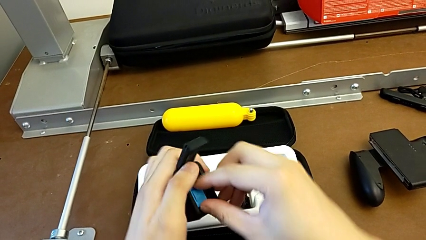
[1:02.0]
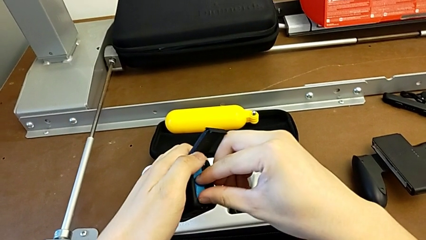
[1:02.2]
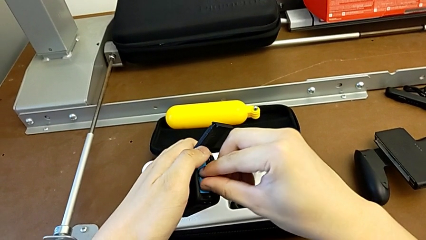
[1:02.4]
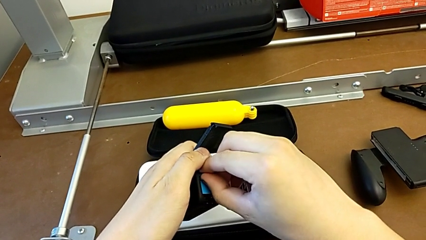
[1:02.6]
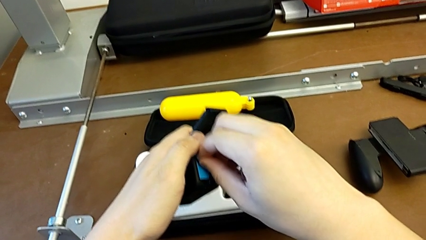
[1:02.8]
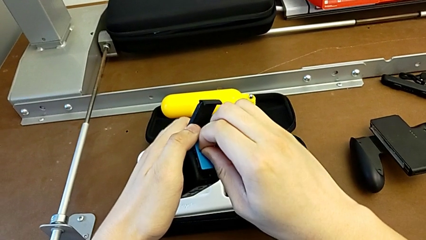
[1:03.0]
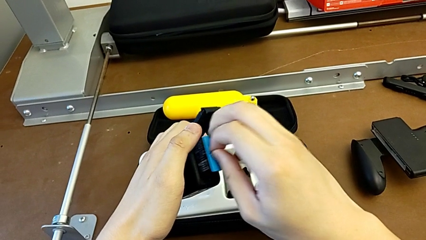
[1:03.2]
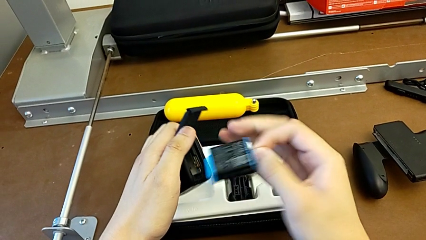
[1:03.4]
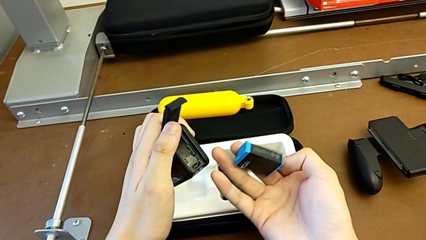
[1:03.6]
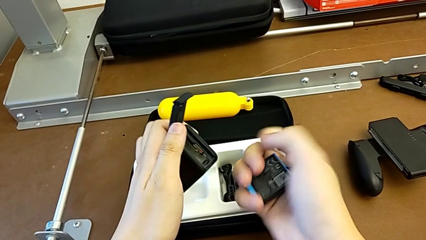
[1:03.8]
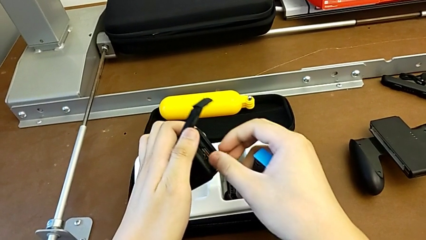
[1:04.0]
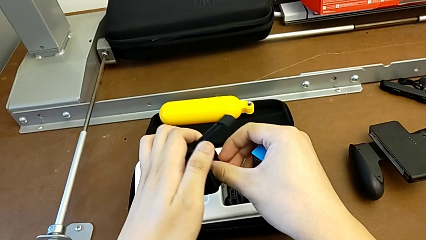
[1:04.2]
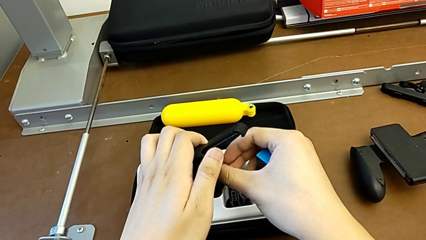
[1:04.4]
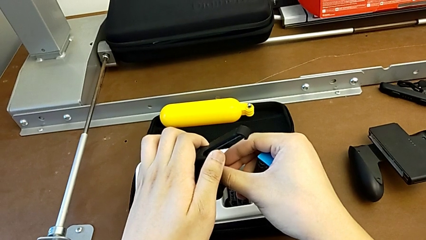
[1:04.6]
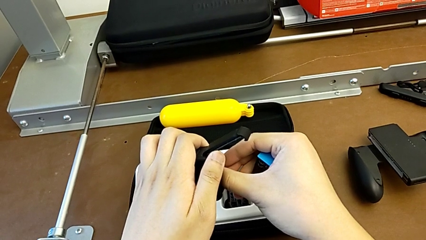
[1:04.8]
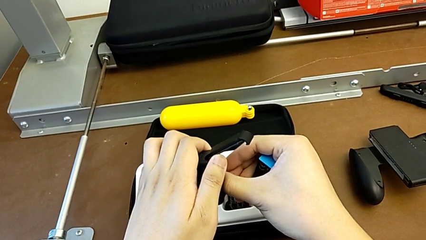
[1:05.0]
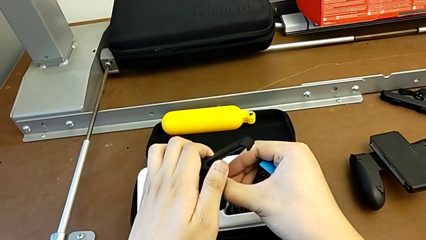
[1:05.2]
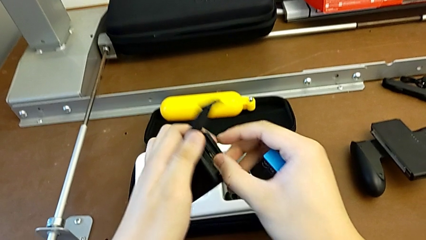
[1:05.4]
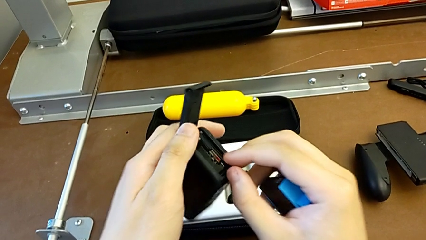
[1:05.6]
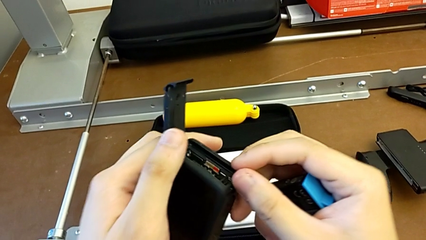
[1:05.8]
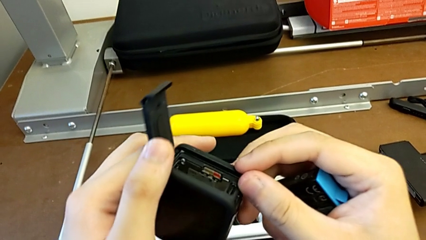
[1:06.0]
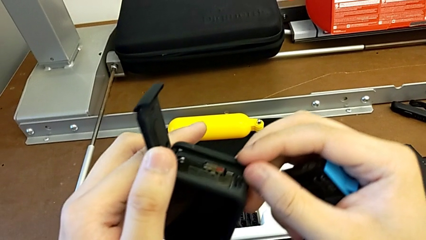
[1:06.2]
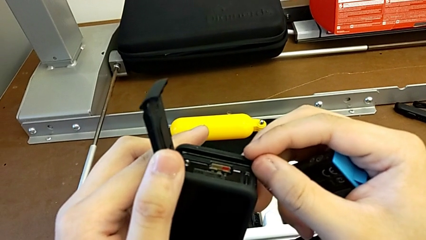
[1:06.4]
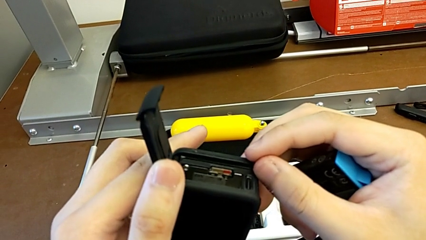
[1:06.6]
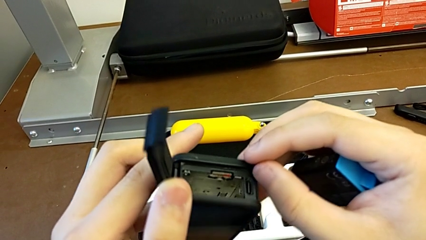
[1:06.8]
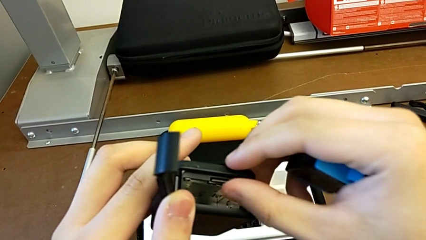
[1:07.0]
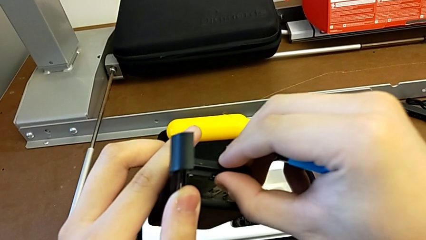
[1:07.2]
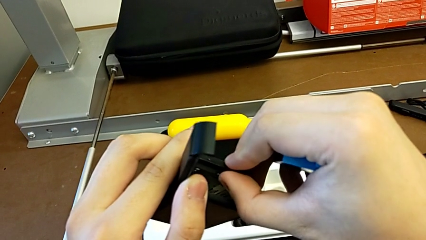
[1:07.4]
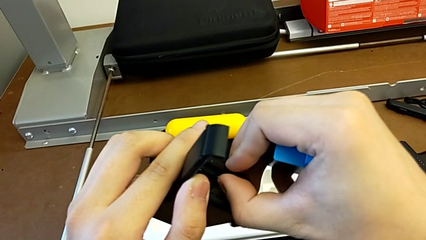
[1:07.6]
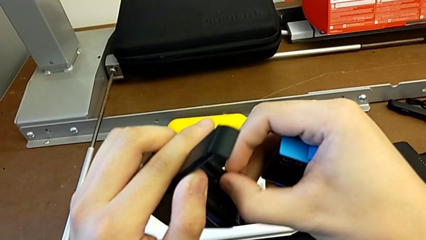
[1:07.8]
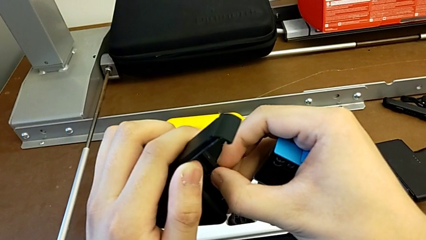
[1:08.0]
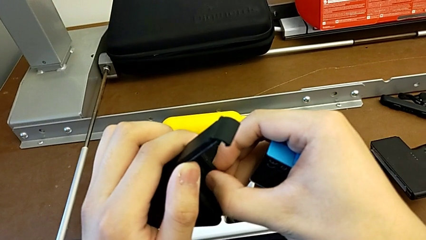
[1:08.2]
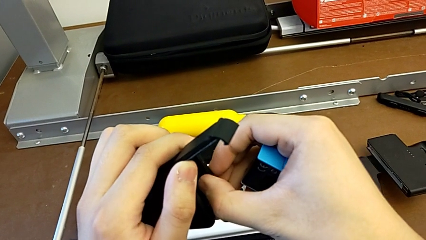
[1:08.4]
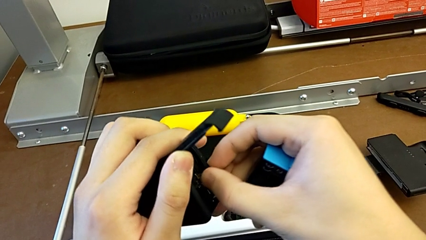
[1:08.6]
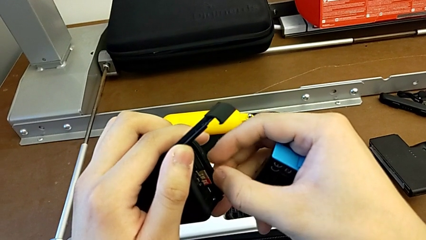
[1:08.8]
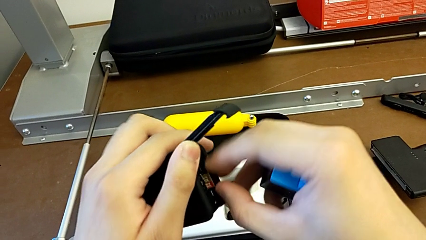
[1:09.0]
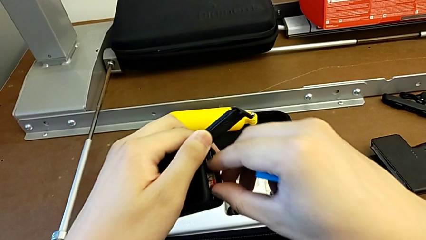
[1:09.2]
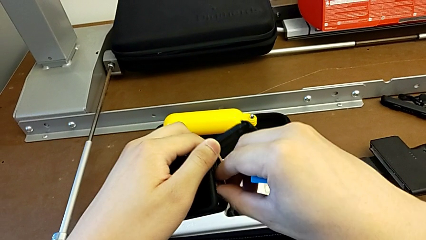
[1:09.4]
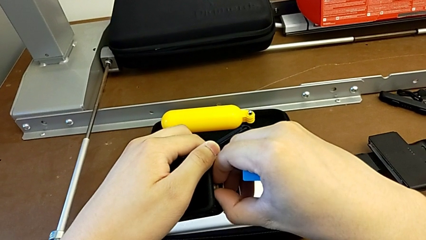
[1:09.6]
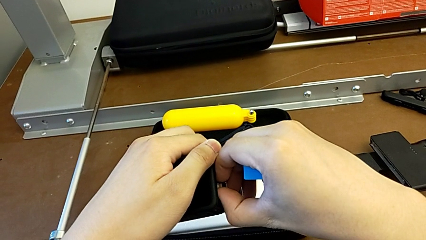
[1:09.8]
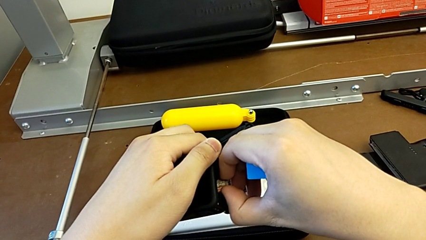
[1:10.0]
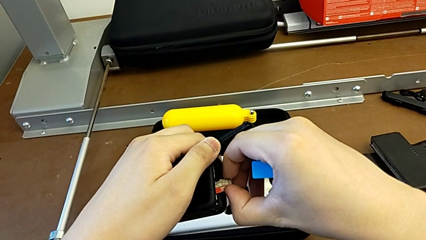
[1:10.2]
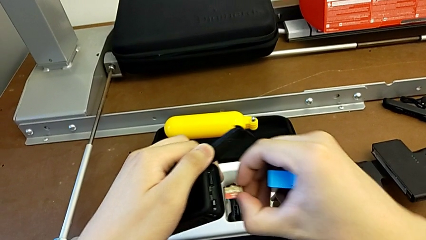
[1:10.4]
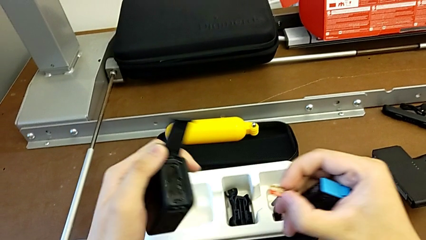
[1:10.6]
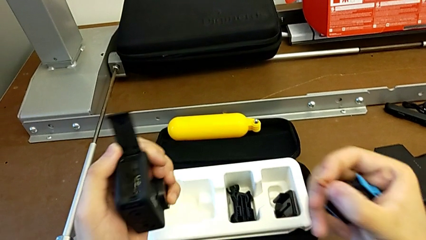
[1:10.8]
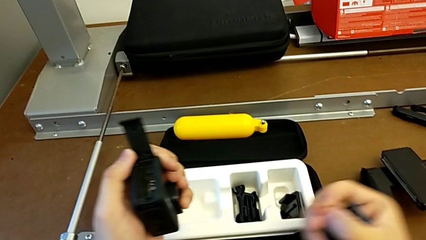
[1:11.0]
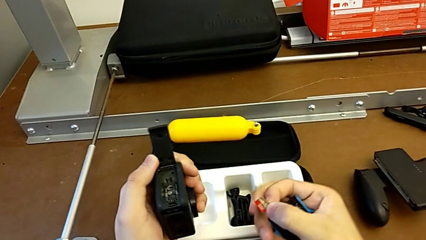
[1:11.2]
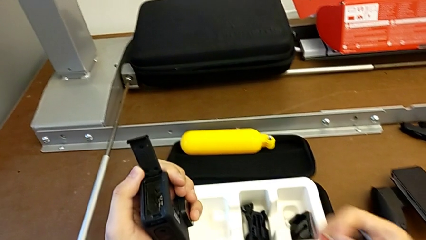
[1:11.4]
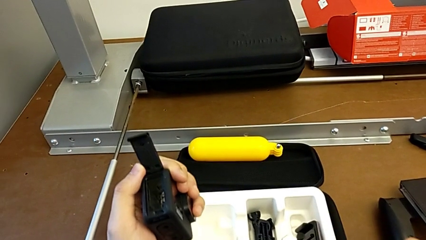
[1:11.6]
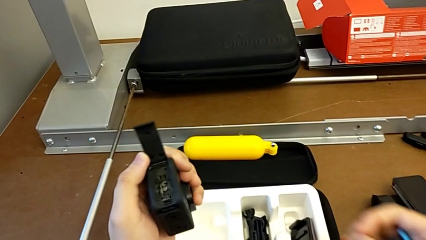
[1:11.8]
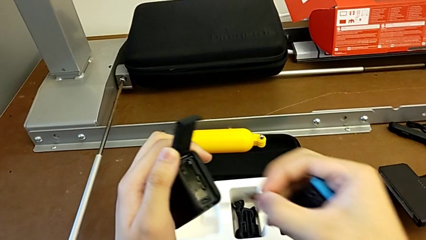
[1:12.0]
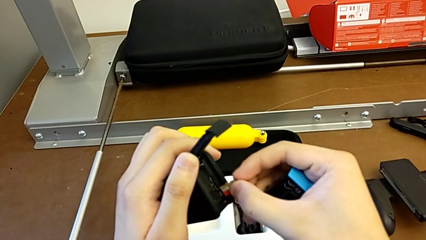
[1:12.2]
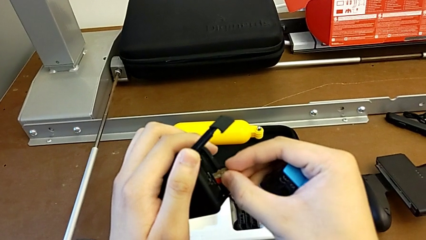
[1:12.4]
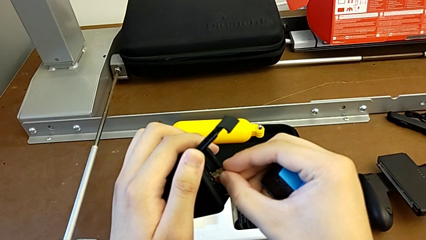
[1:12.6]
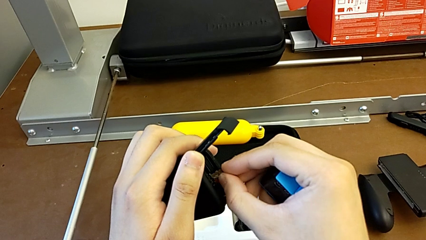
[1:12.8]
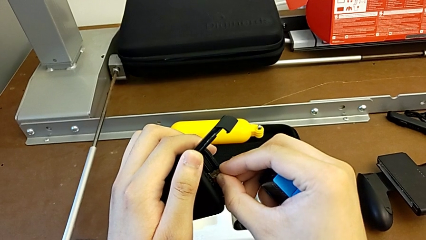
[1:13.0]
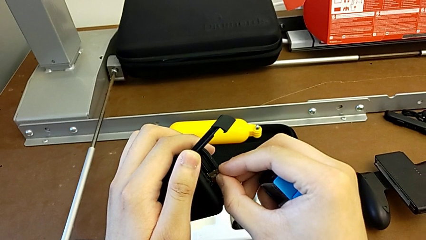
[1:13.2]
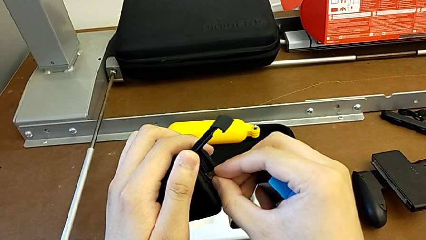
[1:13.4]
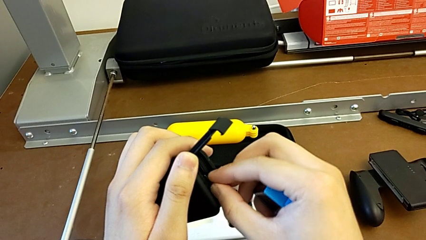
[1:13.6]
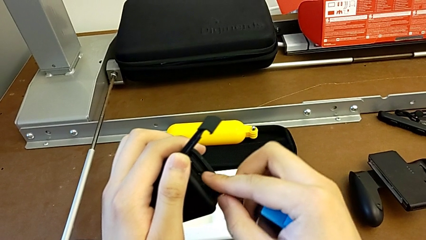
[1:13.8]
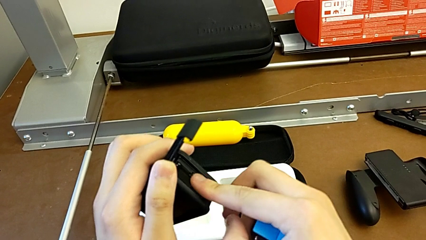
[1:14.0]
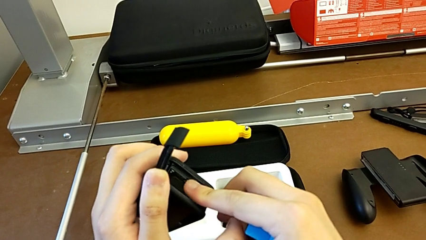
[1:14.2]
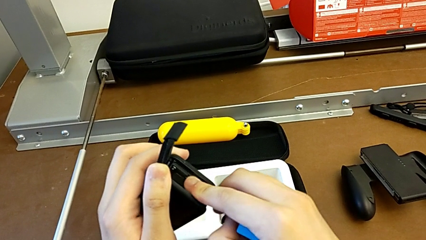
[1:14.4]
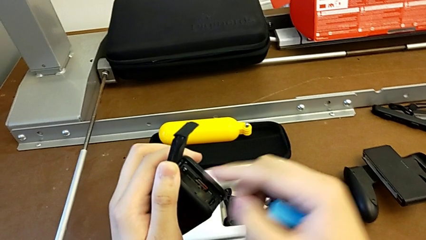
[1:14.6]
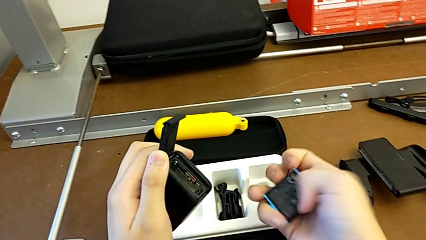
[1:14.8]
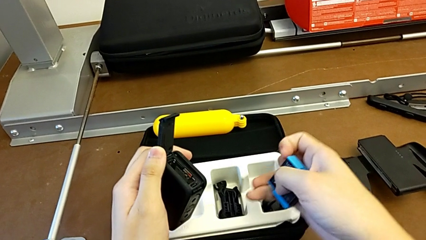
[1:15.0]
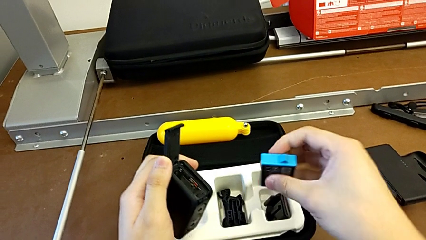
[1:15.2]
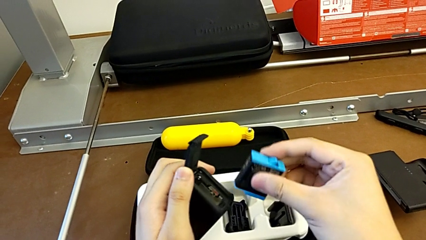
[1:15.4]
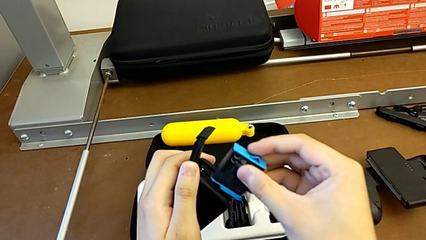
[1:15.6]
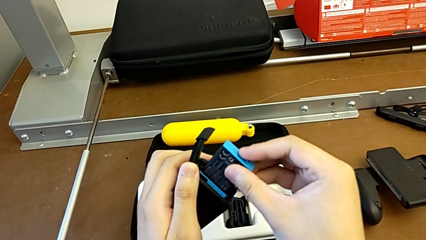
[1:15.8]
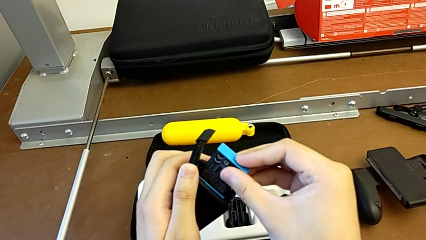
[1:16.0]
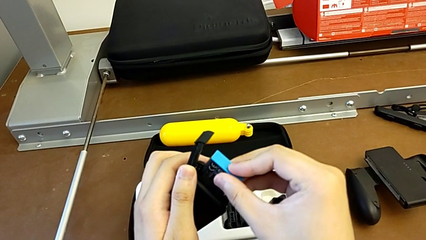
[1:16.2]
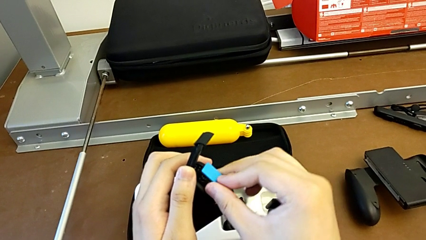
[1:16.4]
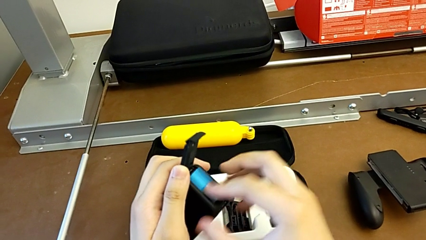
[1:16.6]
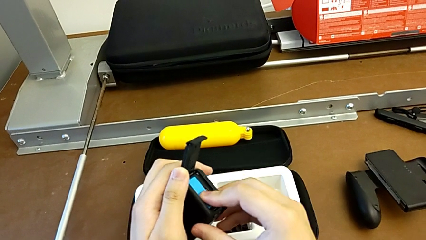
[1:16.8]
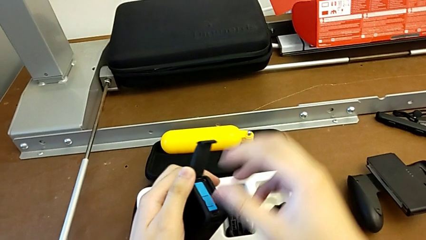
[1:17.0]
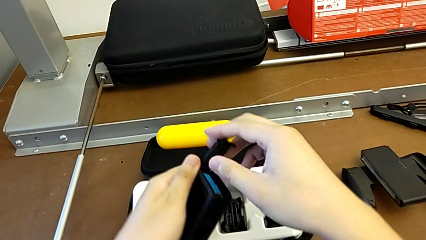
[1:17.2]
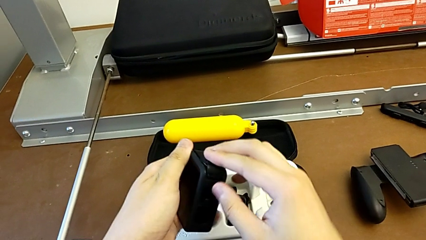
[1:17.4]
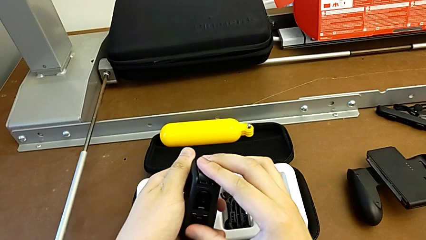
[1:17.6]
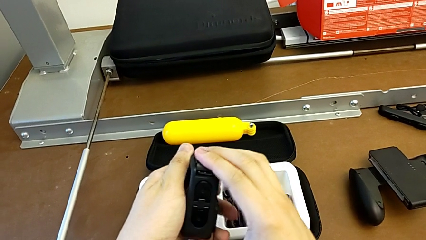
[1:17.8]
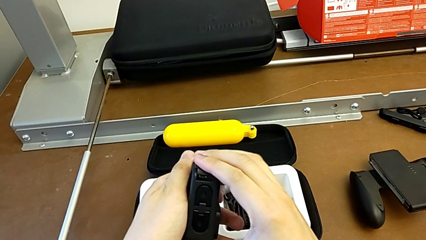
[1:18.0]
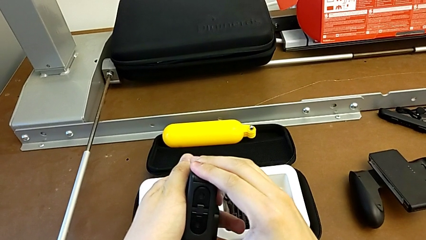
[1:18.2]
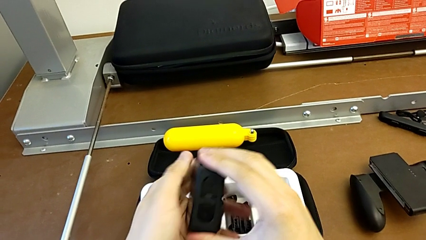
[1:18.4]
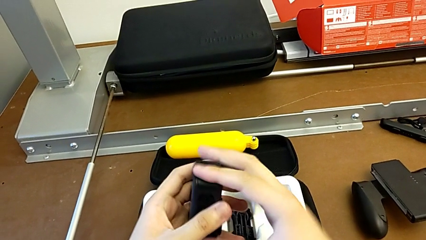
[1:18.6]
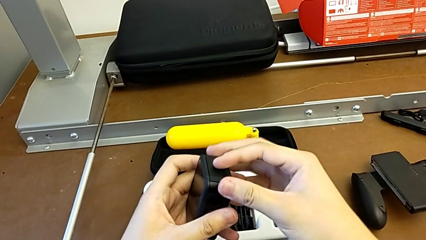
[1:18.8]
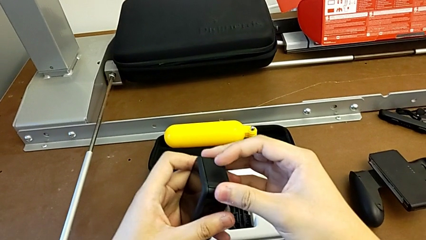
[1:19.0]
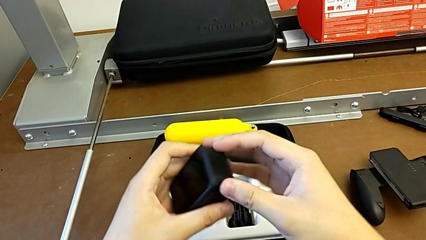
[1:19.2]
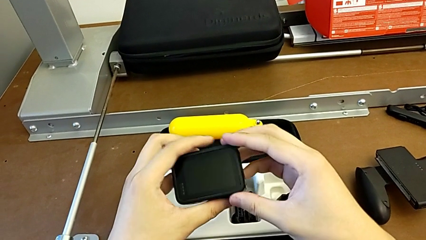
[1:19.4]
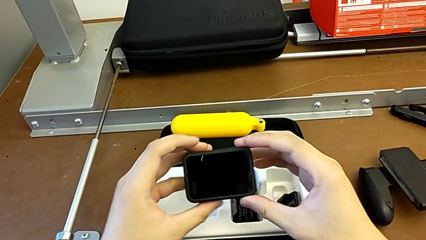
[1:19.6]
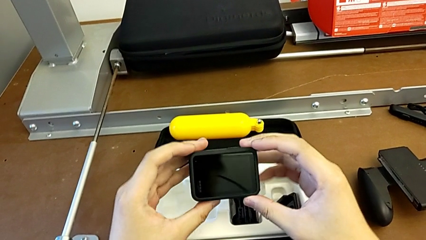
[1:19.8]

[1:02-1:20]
The camera wearer is exchanging the SD card. They withdraw the battery, insert the SD card, press it, withdraw it, insert it, insert the battery and close the battery door.
